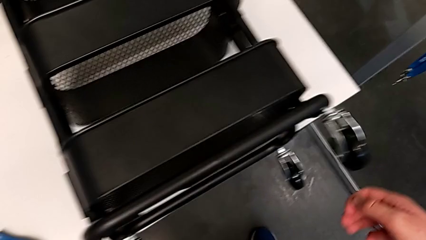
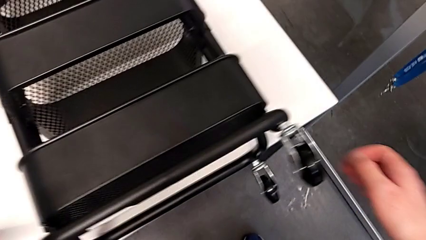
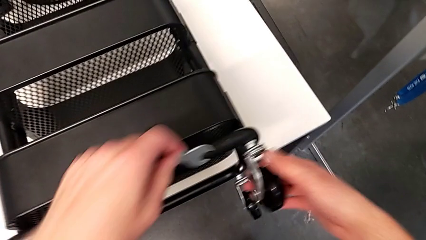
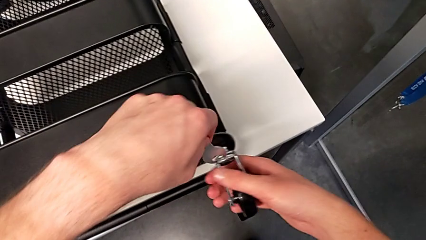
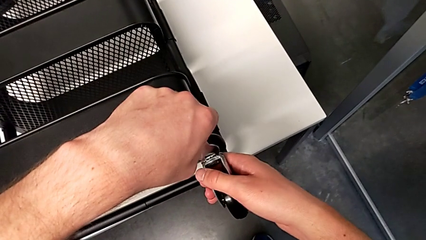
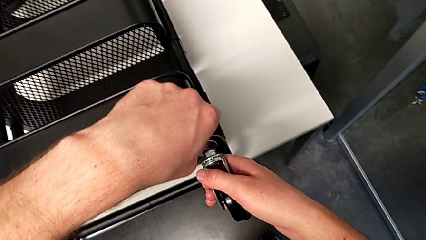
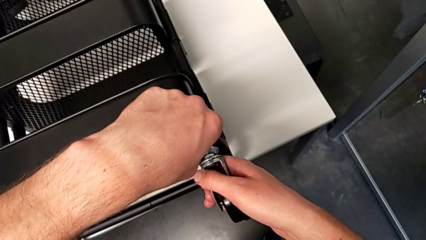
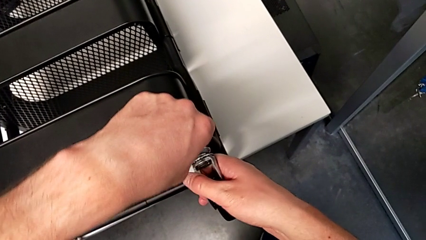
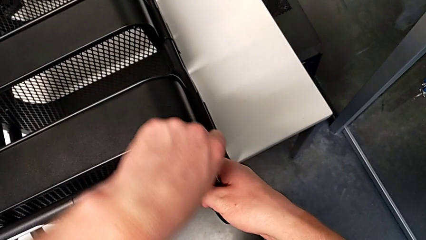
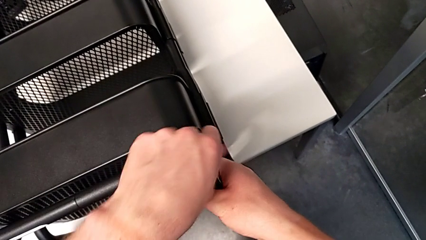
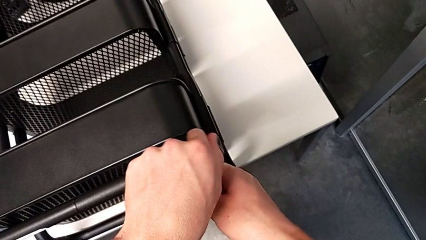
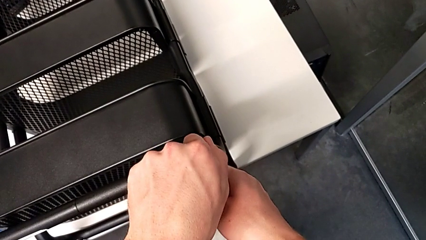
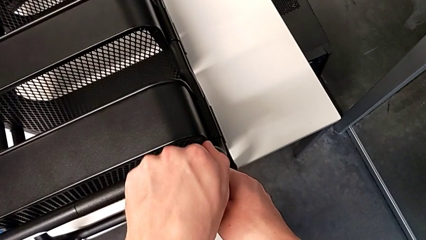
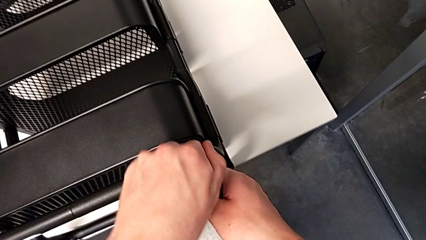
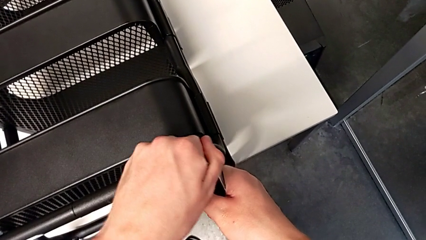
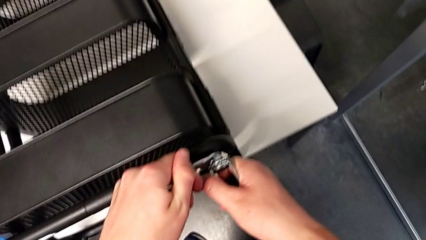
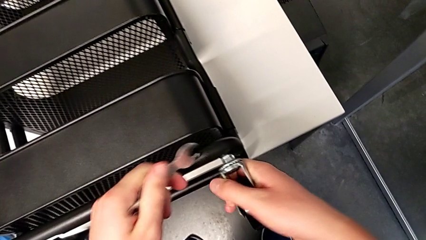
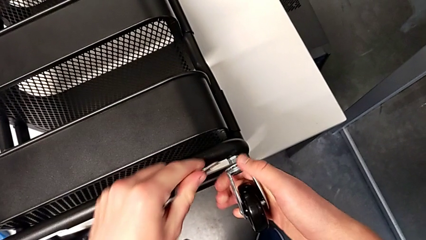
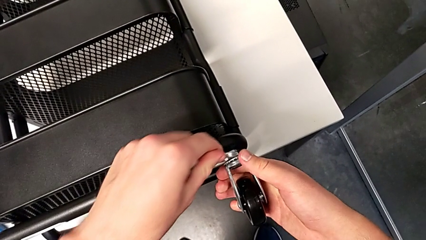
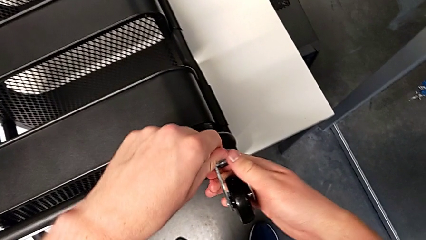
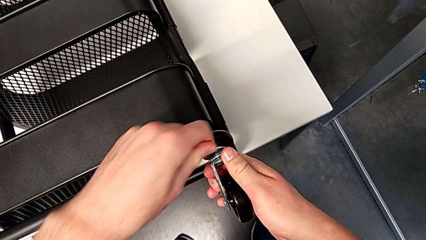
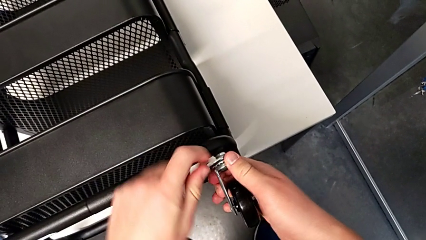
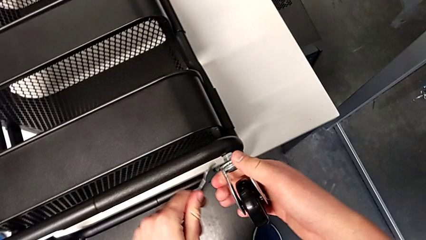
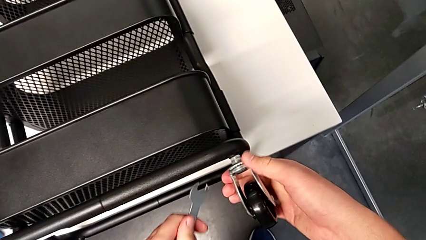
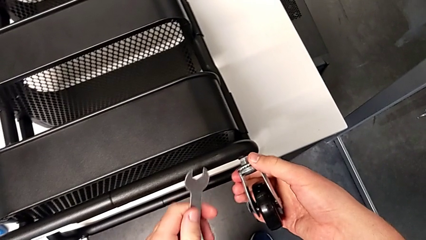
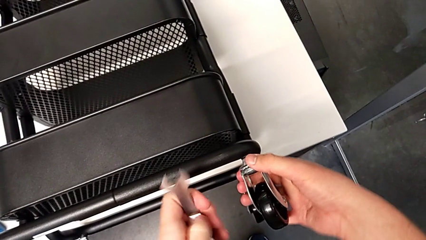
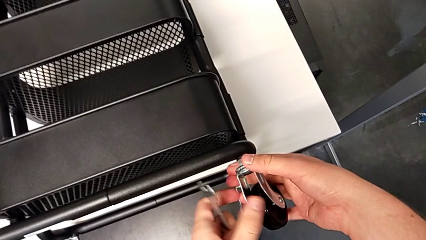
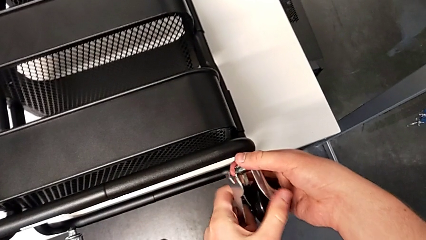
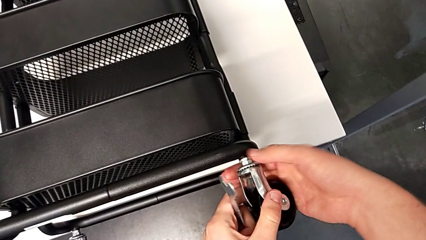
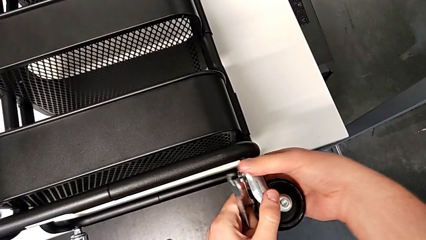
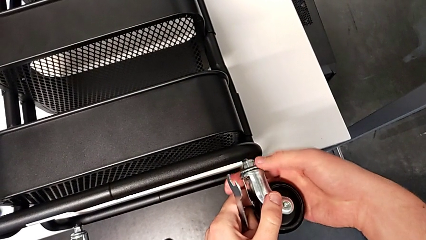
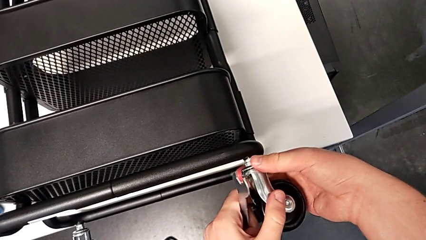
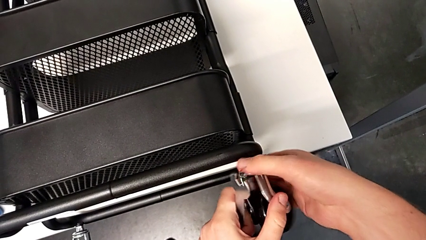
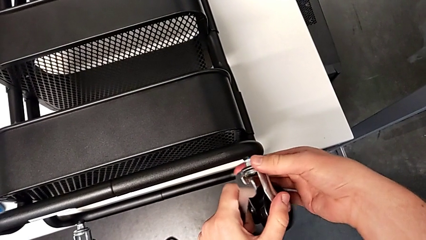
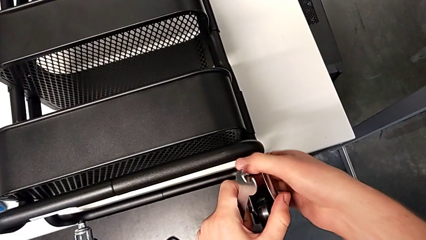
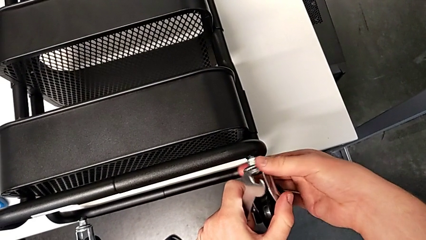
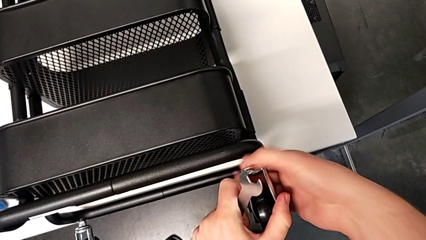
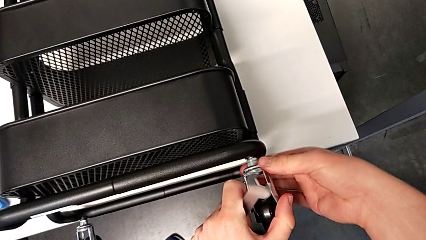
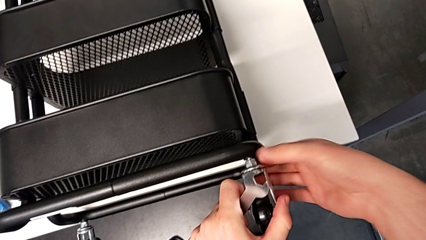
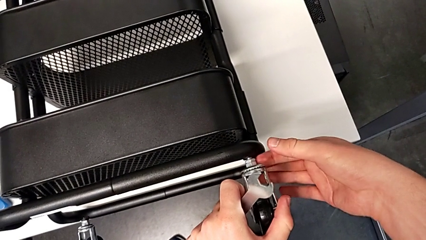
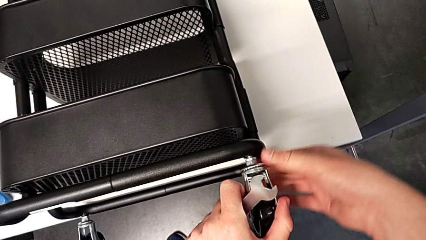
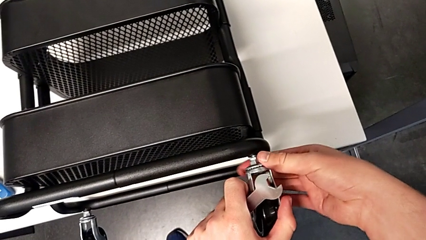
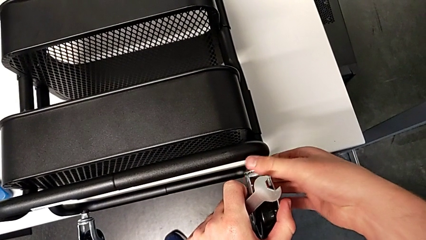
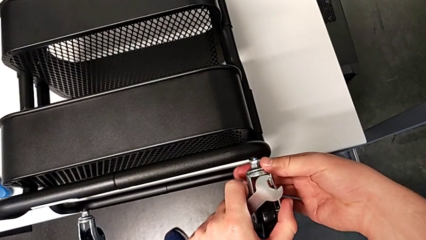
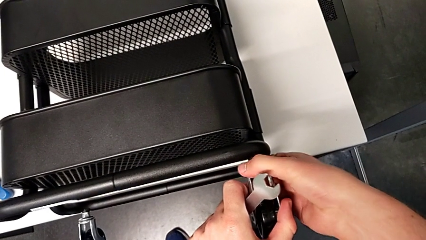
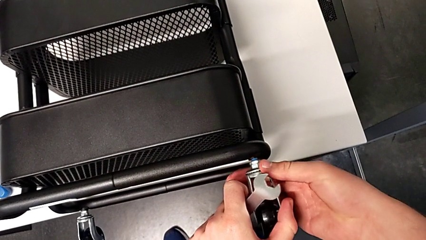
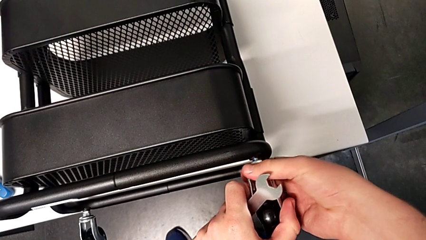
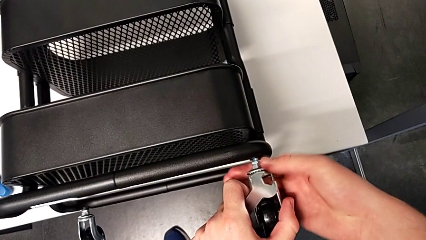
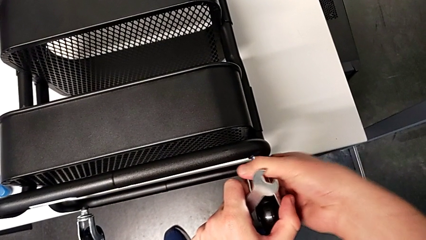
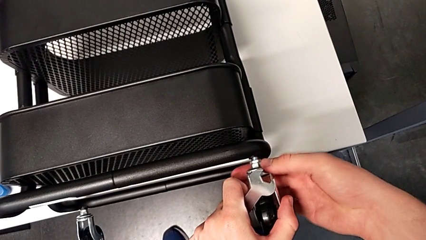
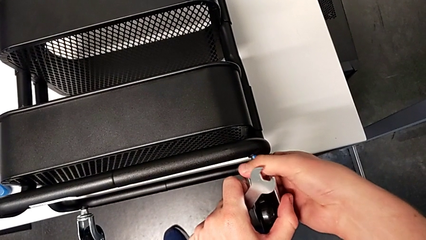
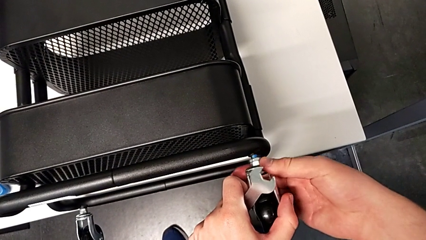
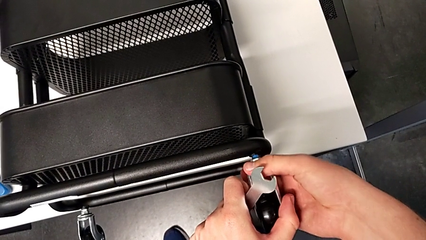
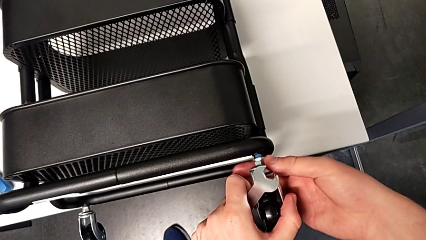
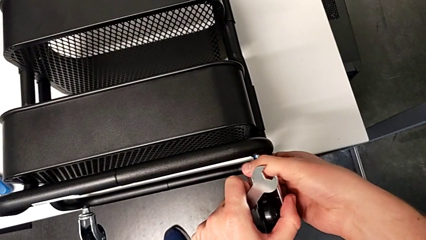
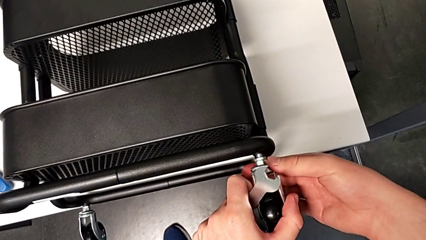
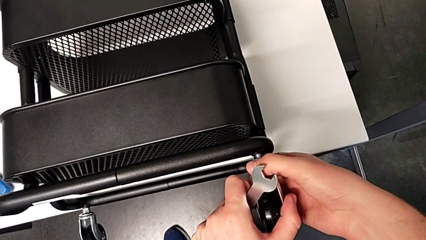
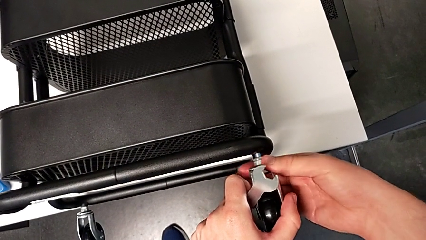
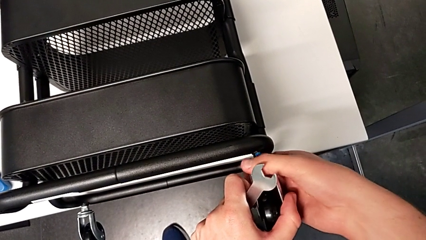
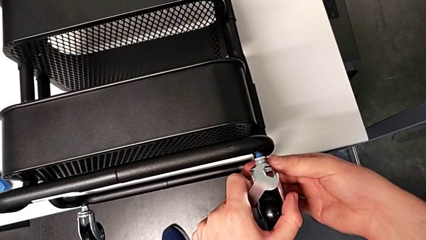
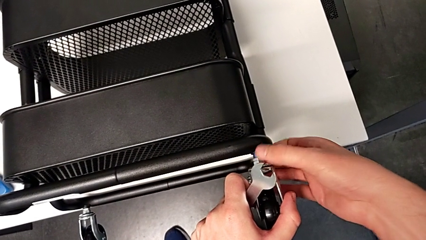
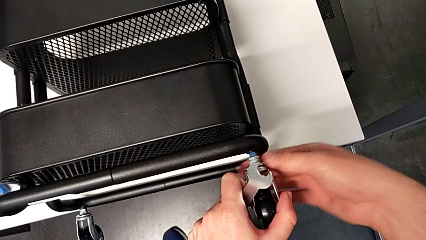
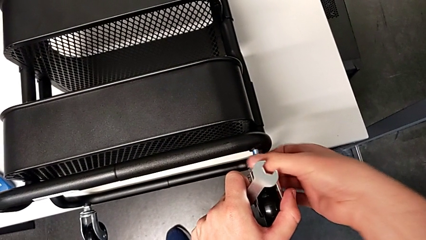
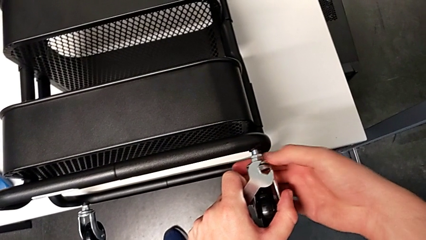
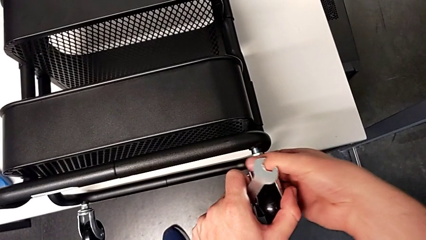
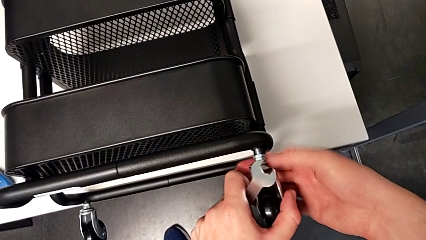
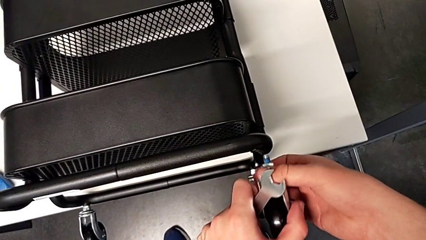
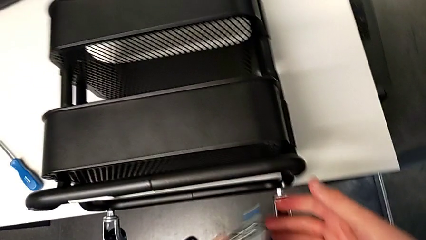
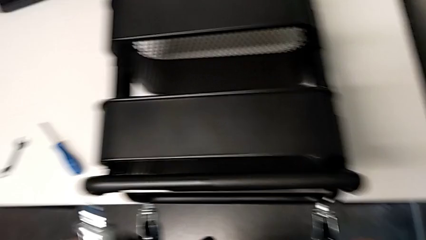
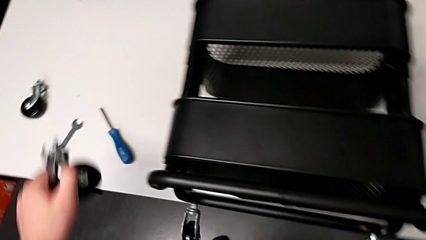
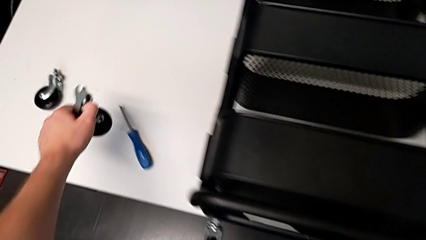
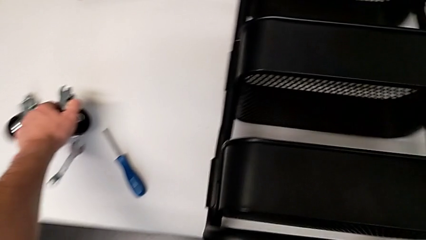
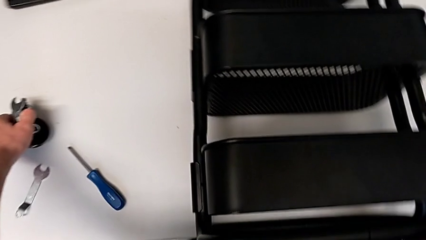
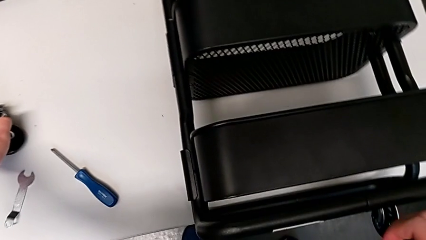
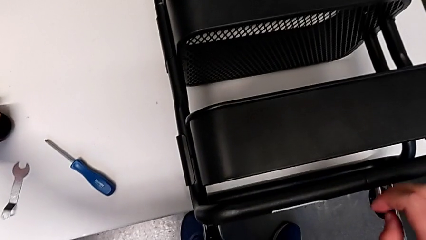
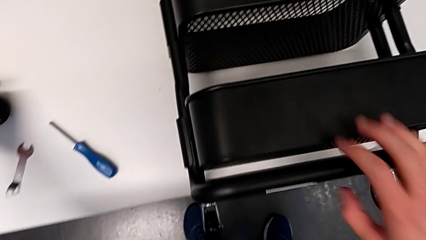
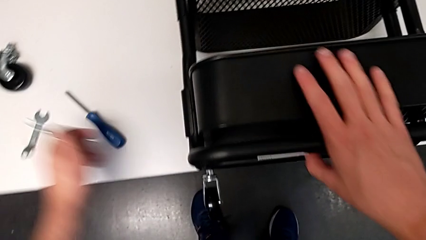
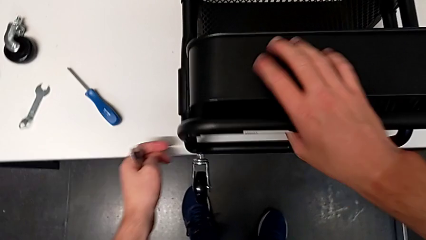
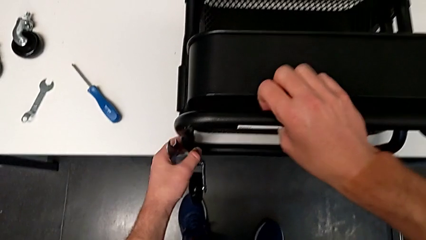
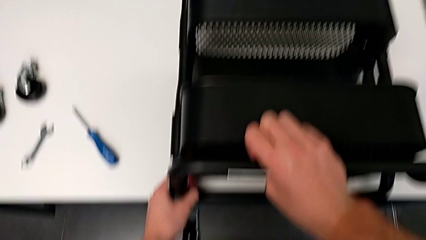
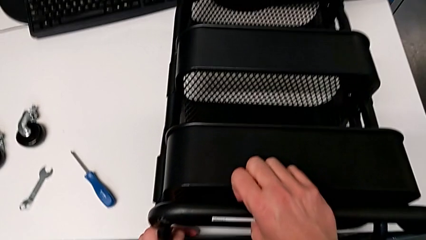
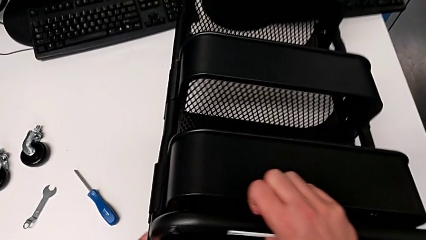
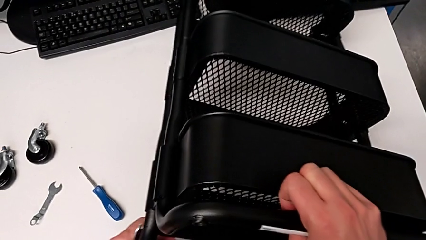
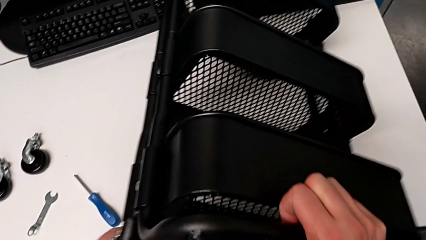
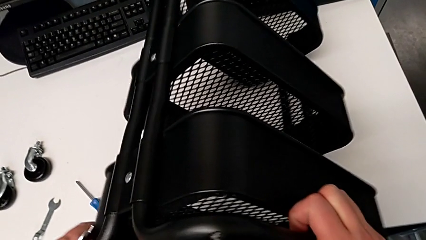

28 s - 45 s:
The camera wearer is disassembling the four wheels. They approach the second wheel, insert the hexagonal wrench, unscrew the second wheel twice, place it, approach the utility cart and lift it.
